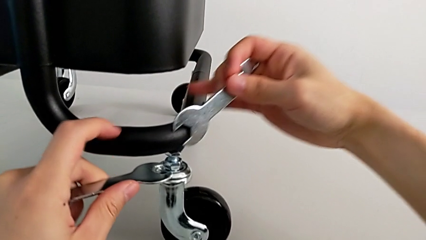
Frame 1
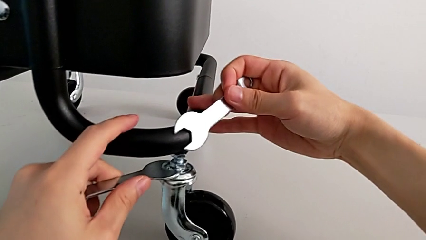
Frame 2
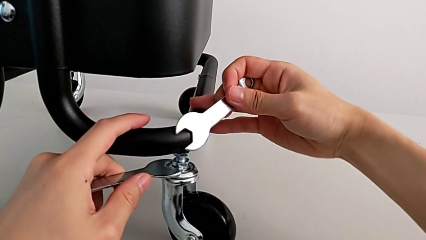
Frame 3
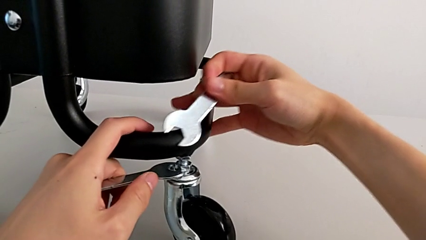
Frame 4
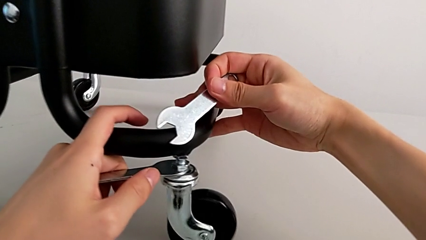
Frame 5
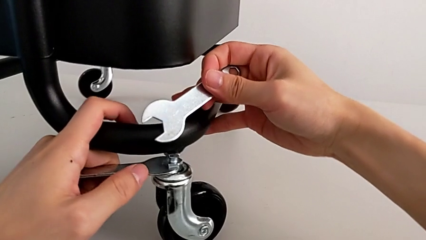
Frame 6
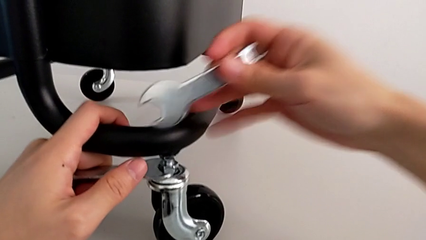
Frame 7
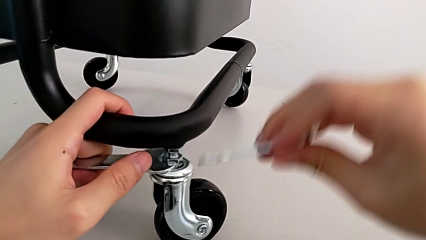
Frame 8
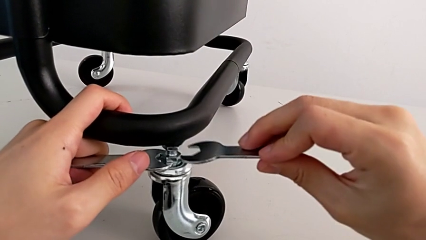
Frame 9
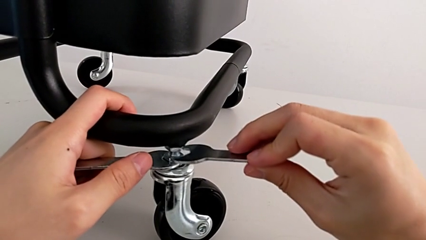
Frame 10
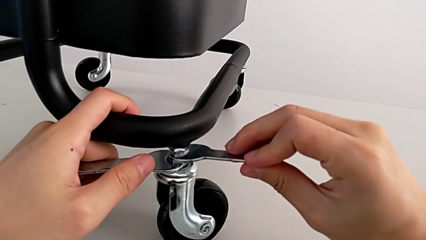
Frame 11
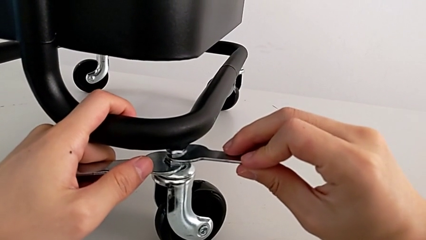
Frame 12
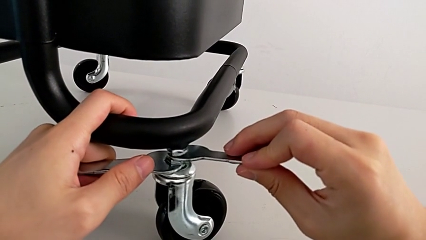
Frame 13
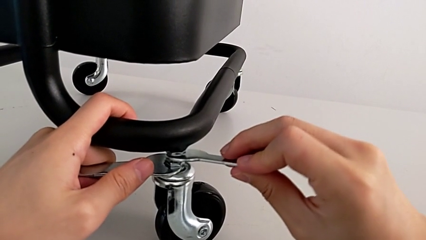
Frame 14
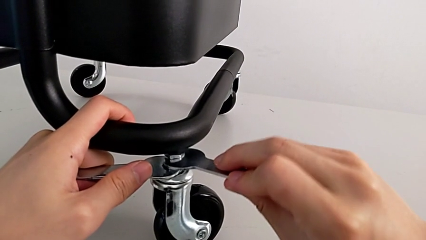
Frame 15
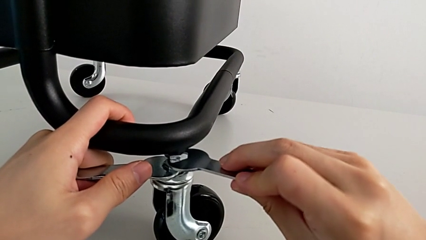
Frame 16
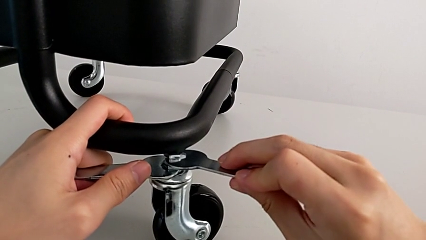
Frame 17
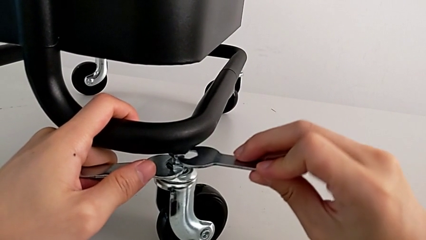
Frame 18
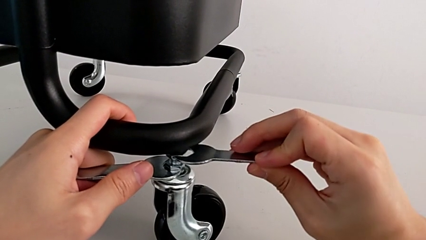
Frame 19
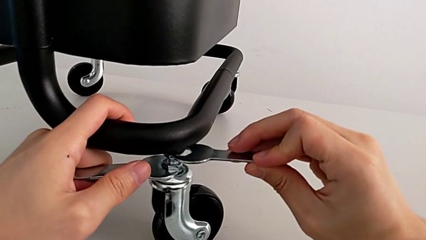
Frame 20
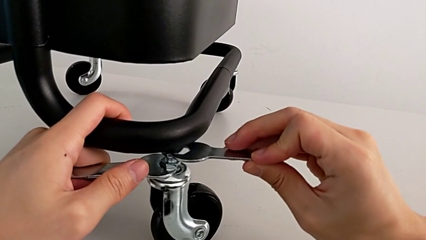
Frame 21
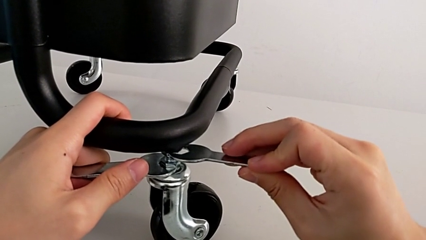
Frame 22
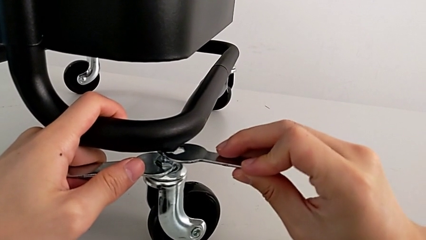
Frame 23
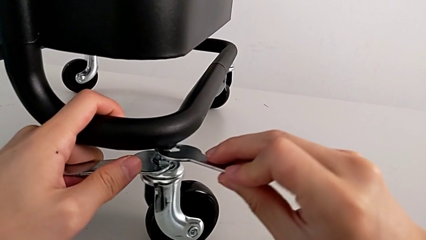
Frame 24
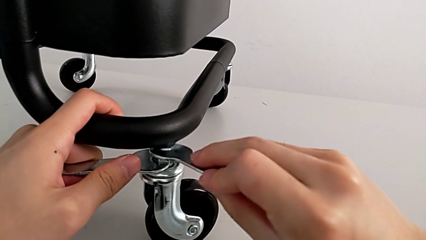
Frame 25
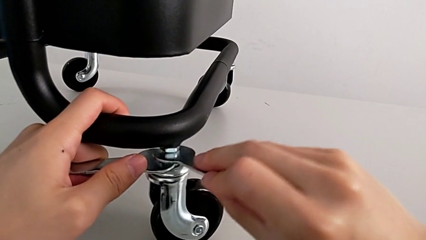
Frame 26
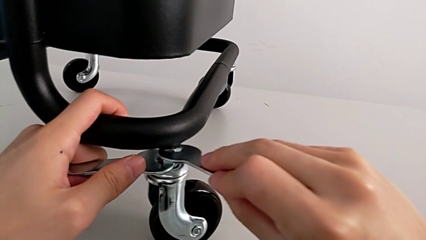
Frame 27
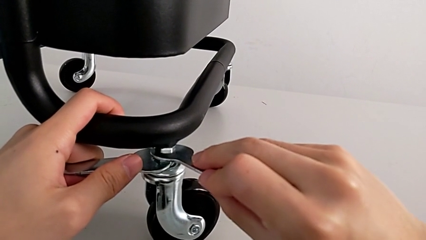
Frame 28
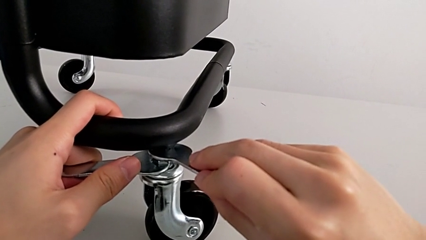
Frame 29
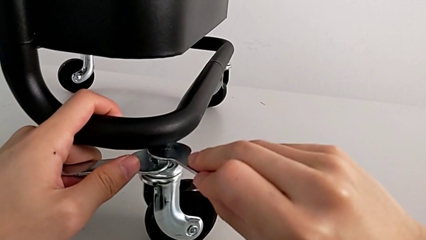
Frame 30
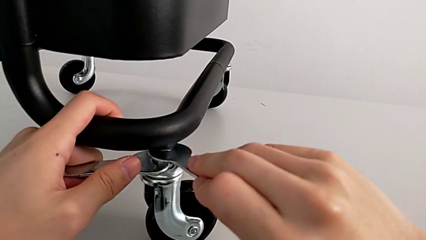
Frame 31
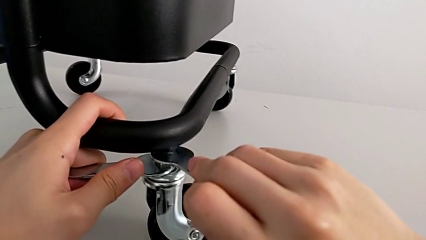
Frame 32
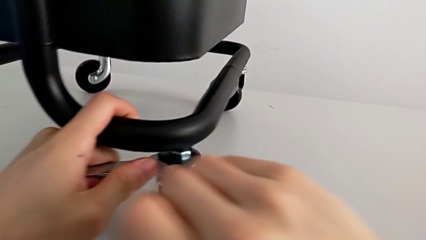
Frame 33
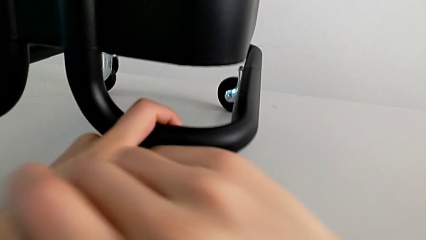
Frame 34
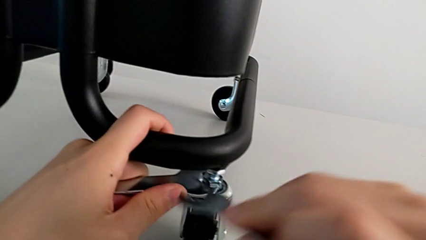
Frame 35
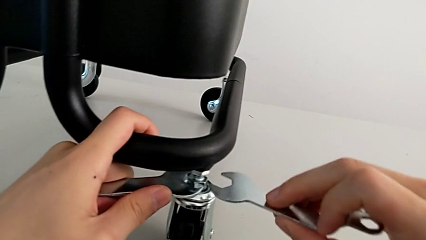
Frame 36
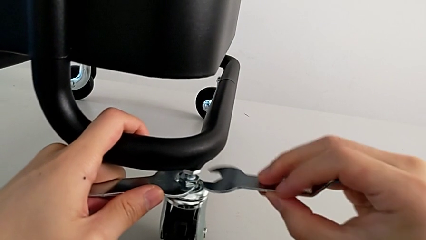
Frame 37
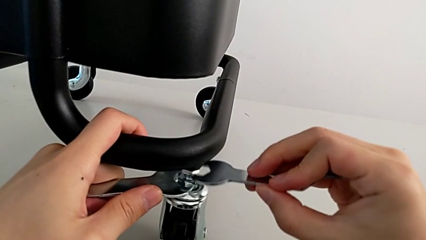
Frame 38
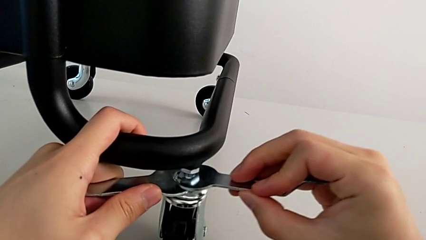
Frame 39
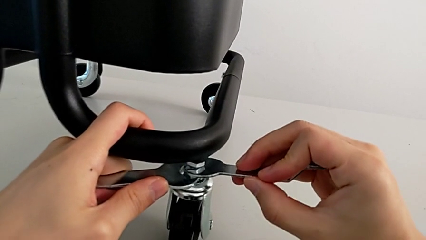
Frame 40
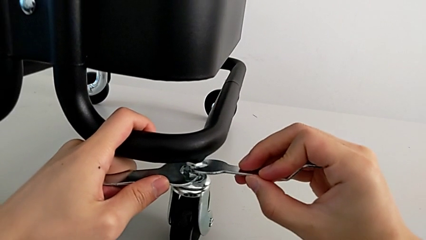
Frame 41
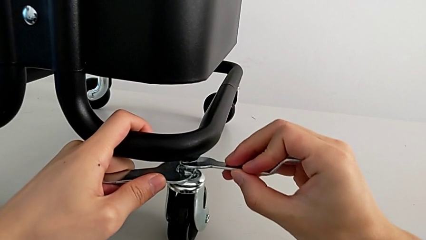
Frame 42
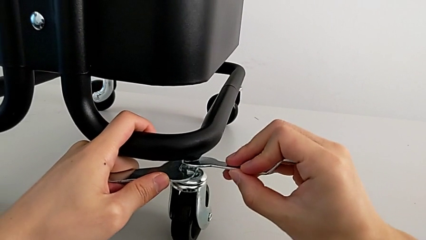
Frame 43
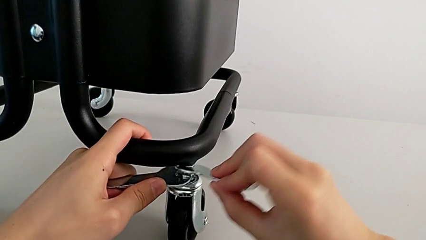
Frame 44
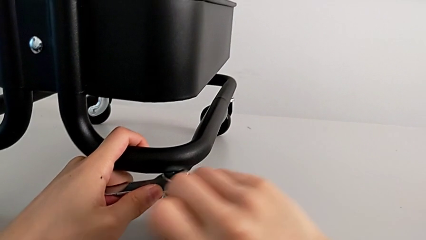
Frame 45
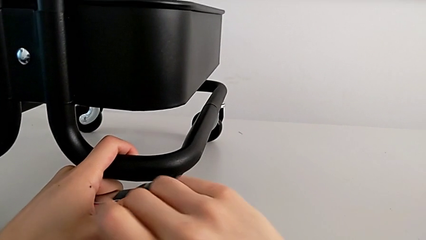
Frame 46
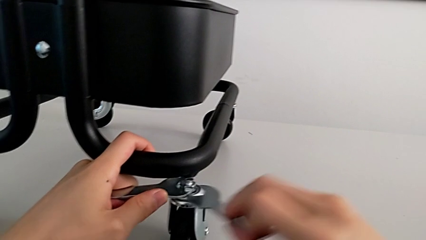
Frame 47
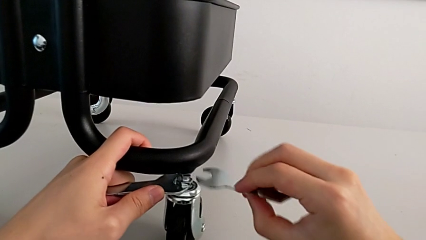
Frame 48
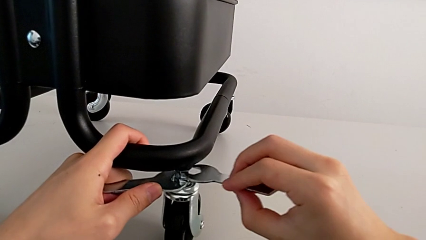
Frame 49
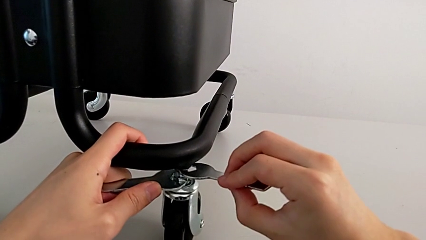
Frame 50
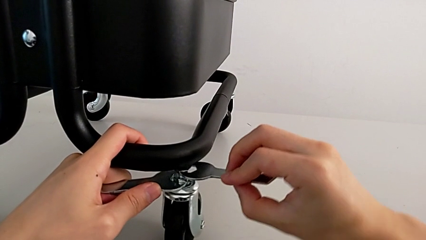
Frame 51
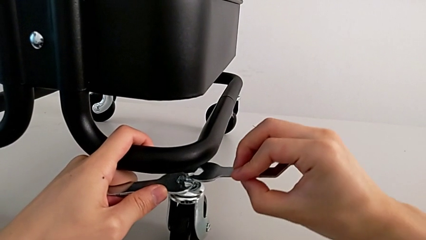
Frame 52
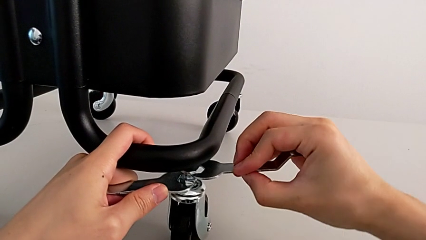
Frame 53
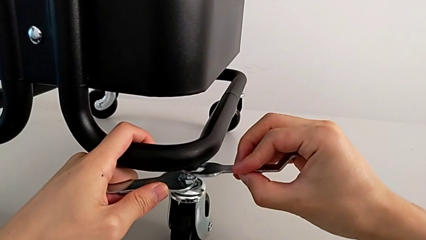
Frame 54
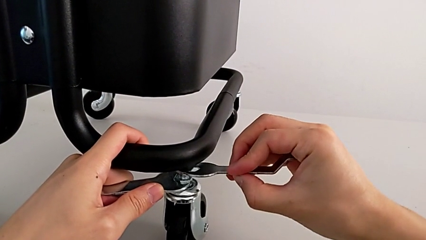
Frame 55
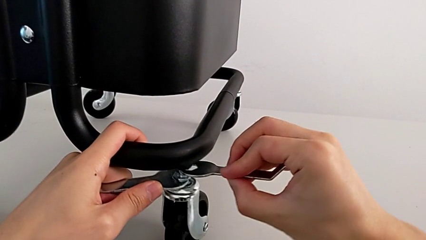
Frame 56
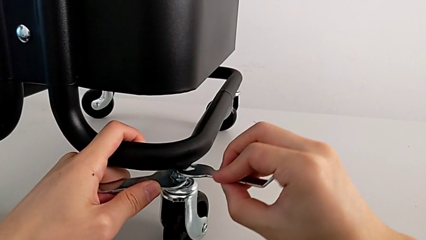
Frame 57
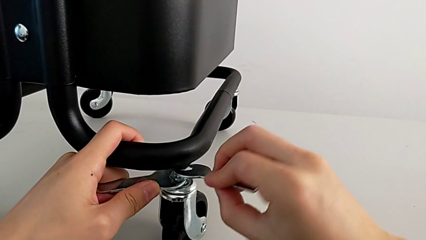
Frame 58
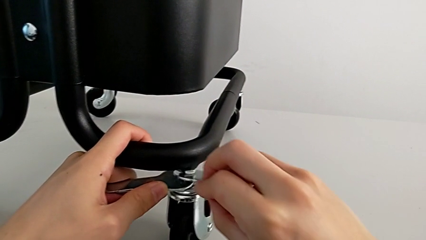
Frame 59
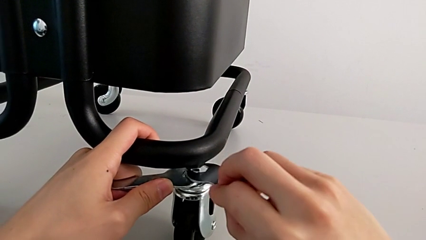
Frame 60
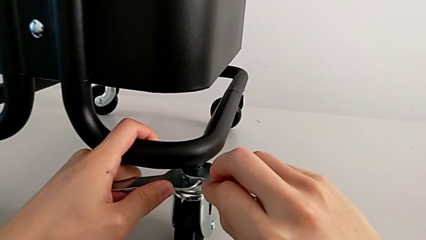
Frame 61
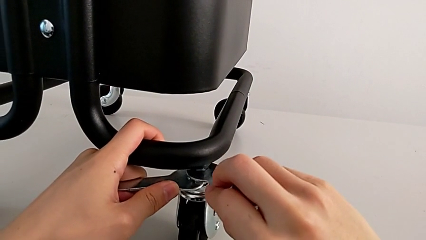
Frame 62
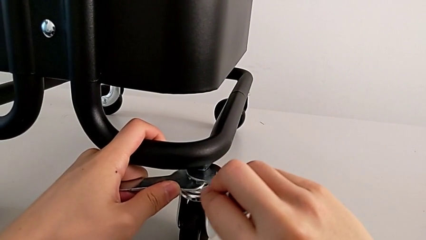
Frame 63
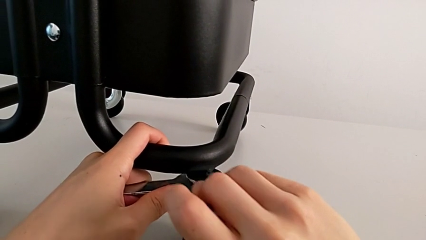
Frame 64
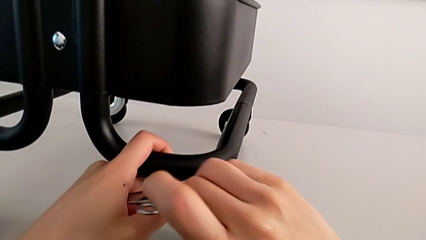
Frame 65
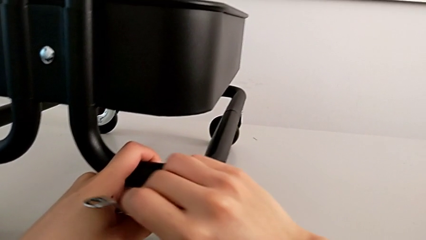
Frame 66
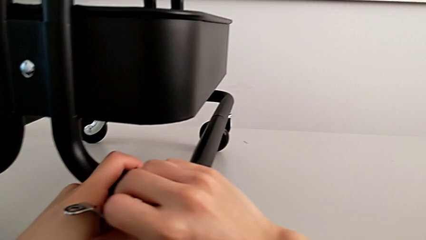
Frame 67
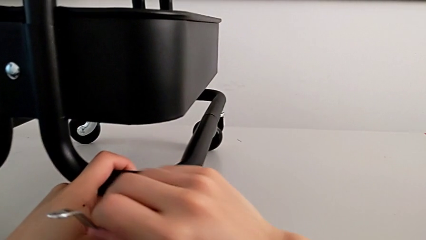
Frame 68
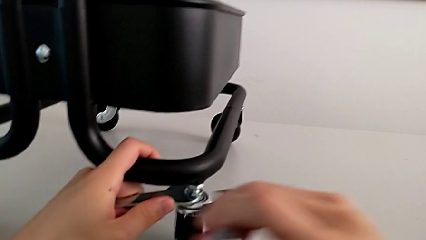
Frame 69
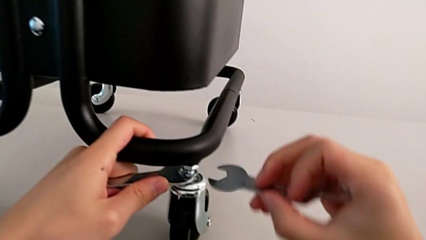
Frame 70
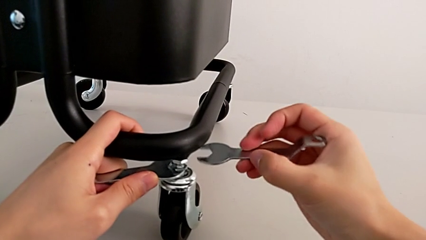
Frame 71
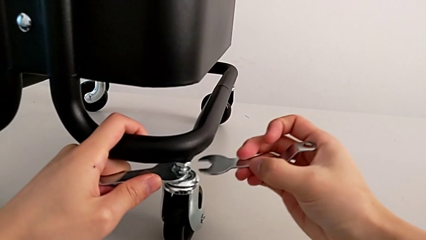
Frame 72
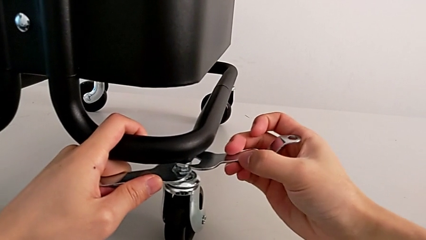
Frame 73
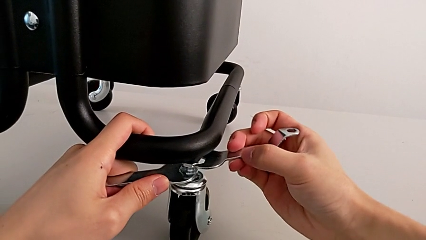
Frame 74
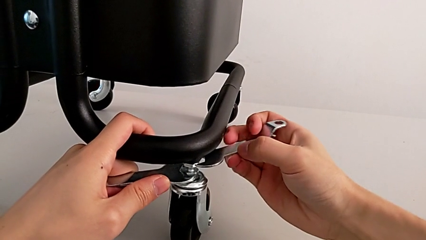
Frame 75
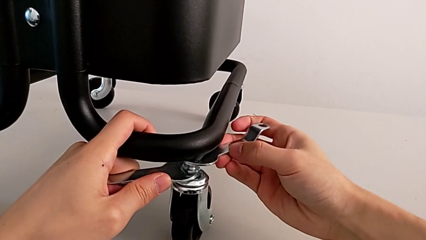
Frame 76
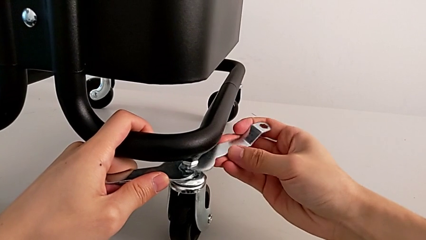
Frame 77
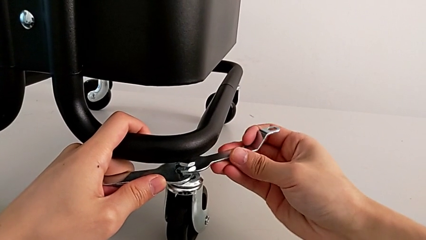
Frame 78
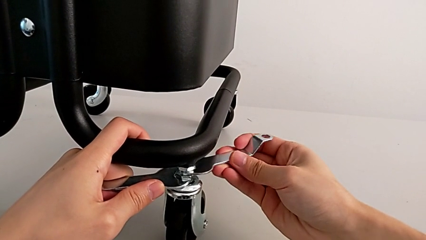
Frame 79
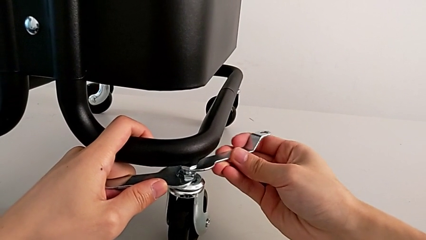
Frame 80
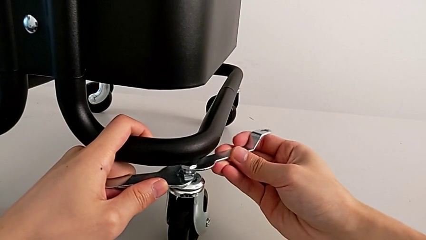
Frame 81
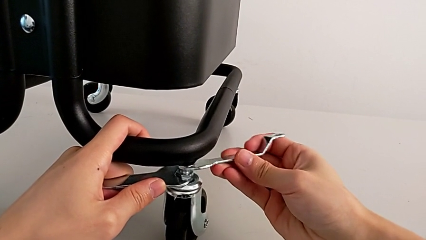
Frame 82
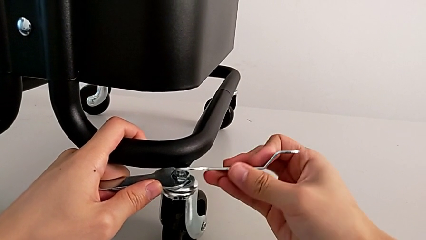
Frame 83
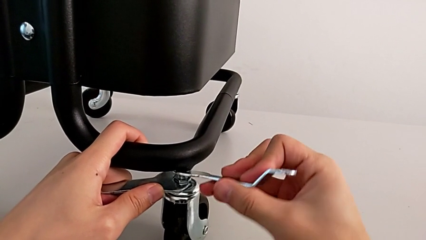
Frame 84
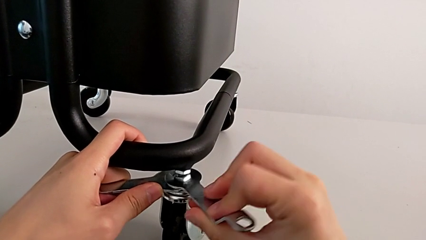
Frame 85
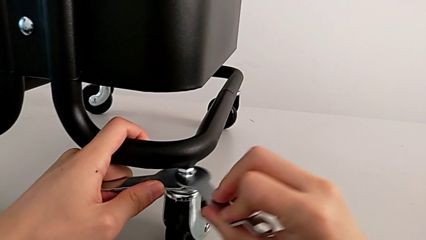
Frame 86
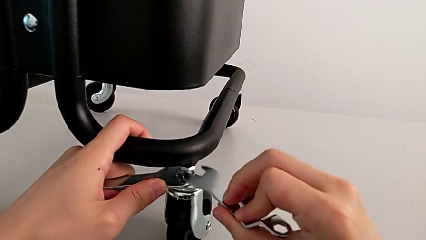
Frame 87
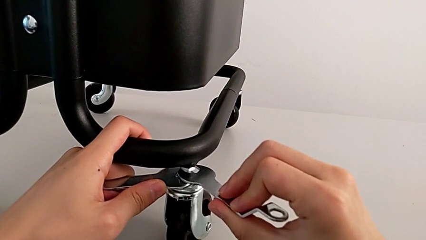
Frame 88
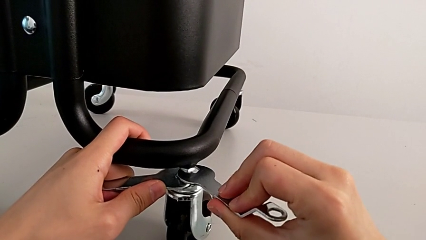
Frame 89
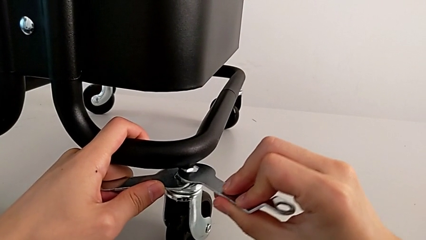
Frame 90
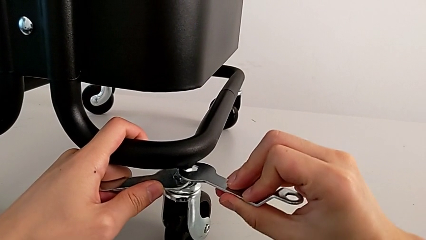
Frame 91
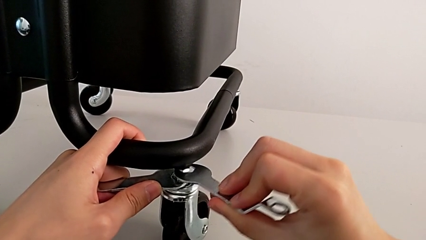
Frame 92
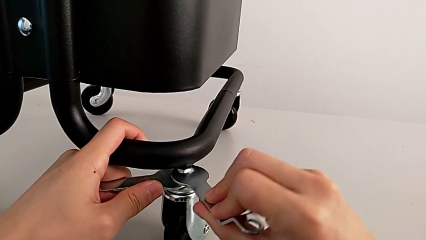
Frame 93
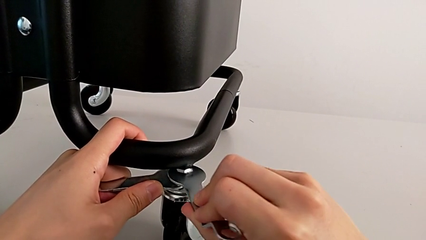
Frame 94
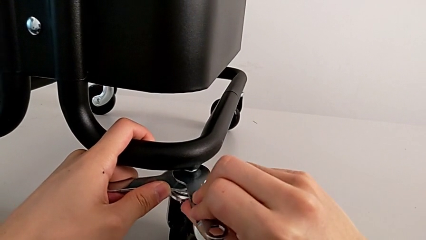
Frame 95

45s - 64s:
The camera wearer is unscrewing the wheels. They unscrew the second wheel.
